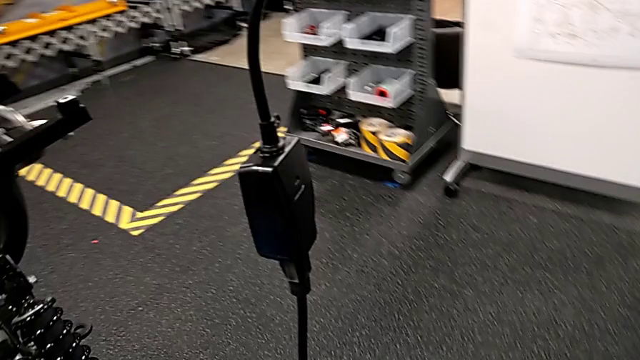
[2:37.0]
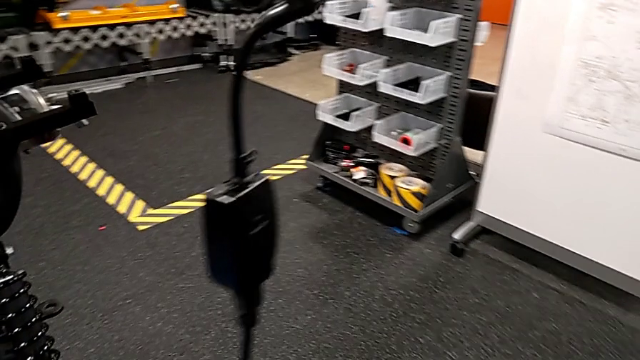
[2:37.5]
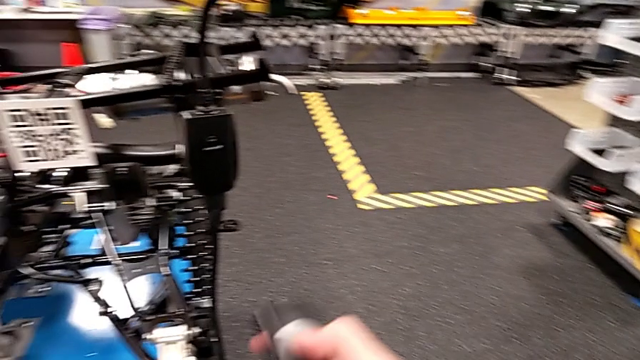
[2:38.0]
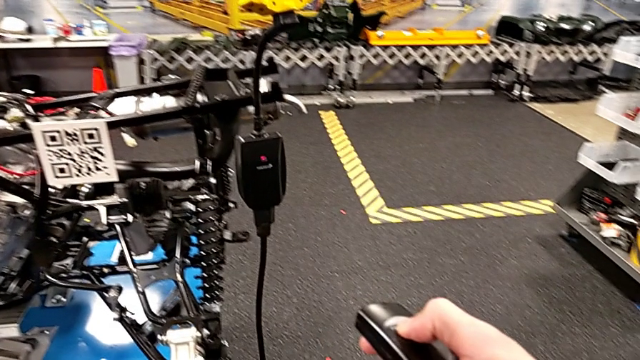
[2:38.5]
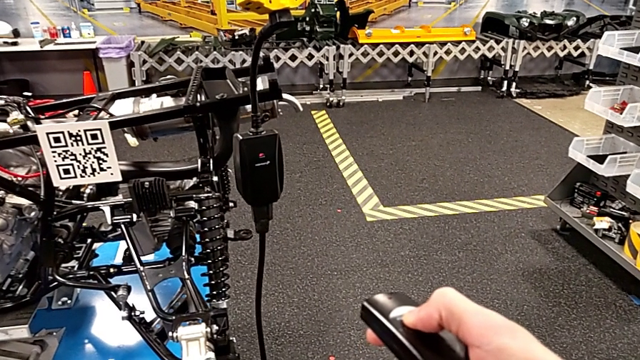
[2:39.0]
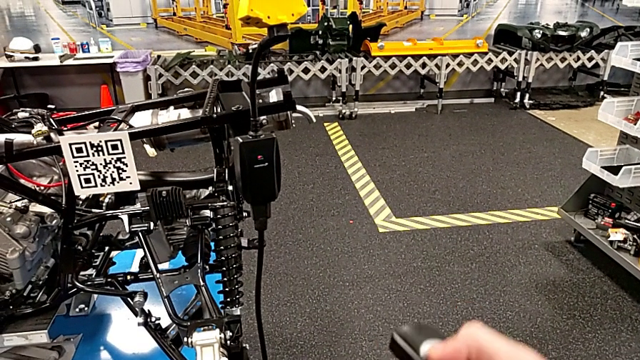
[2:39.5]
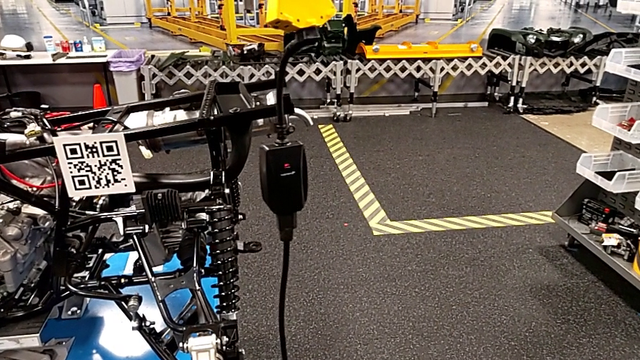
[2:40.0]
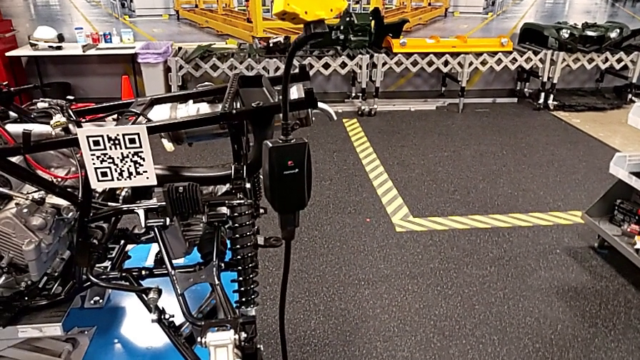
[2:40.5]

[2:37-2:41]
The camera wearer is pressing a button from the black box. They press the quality control bench.

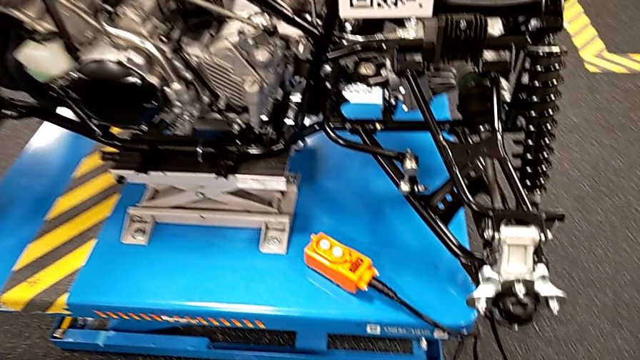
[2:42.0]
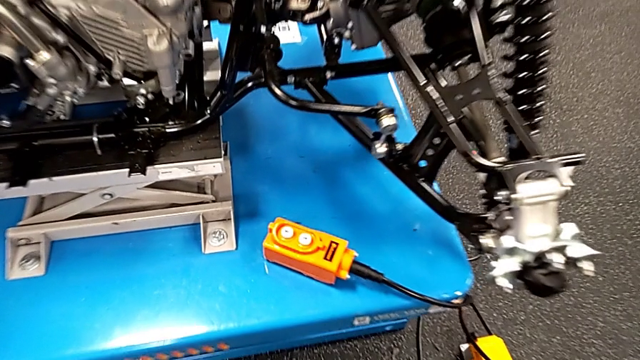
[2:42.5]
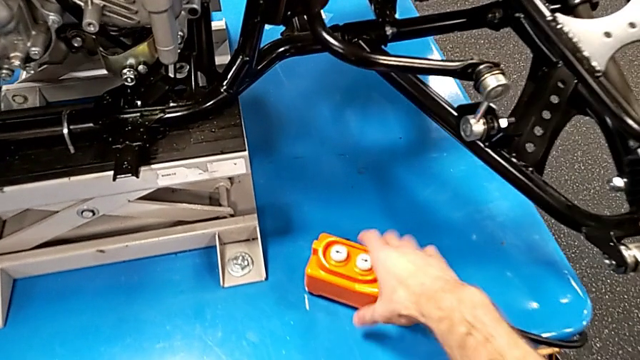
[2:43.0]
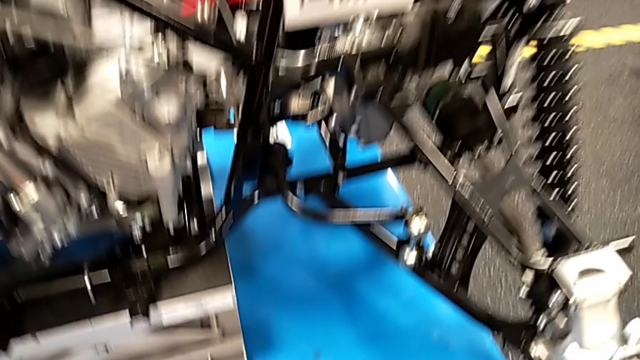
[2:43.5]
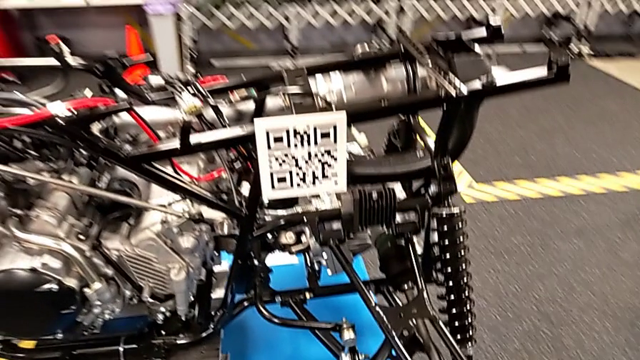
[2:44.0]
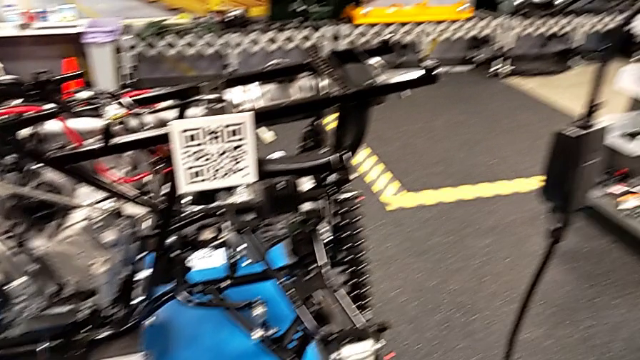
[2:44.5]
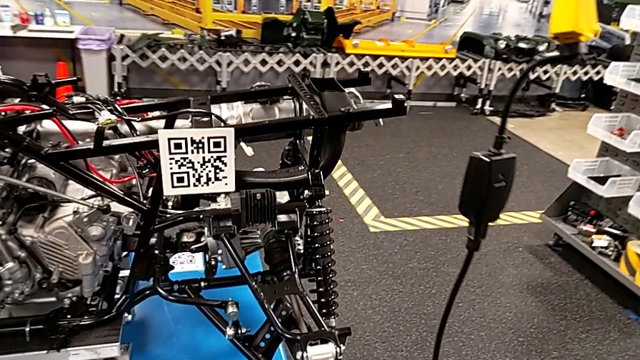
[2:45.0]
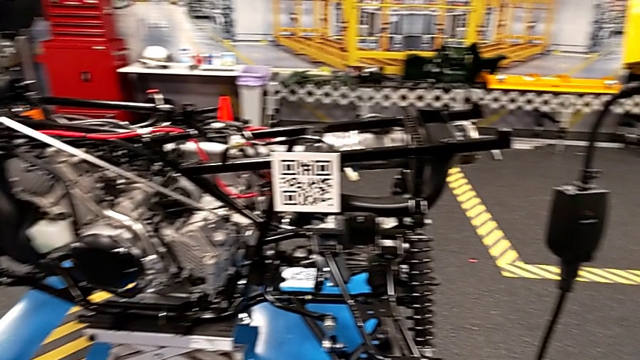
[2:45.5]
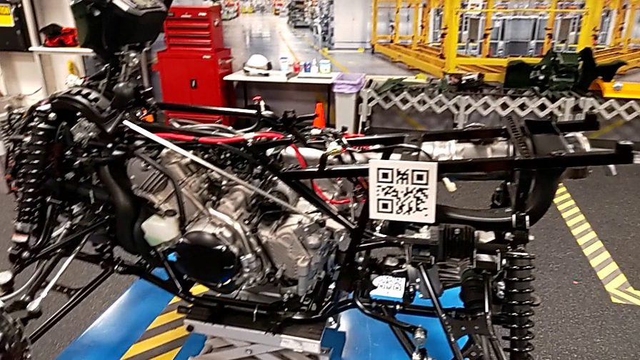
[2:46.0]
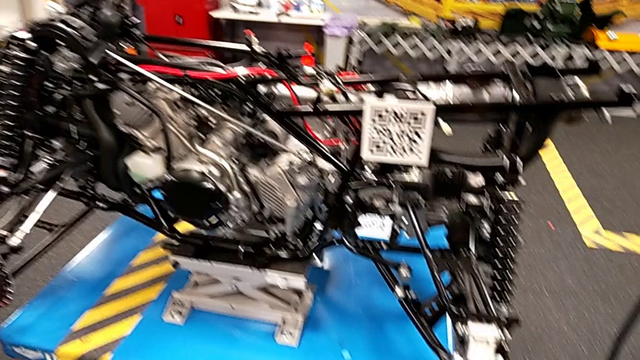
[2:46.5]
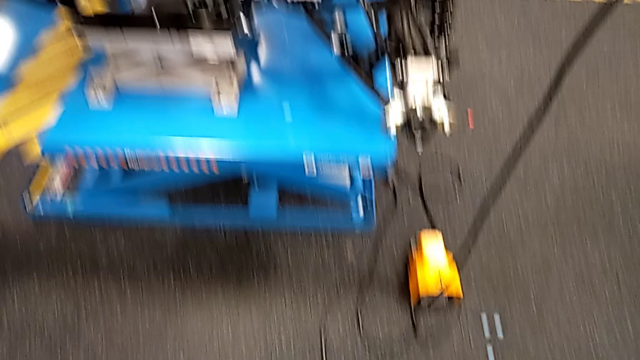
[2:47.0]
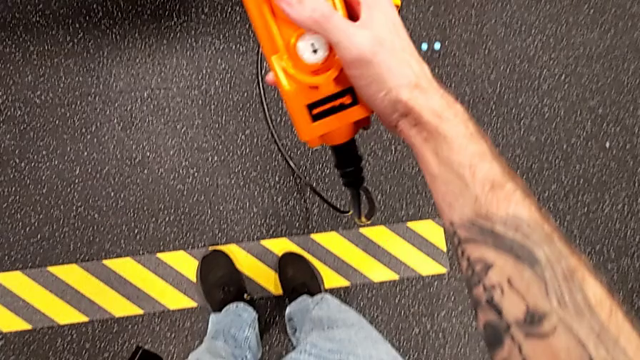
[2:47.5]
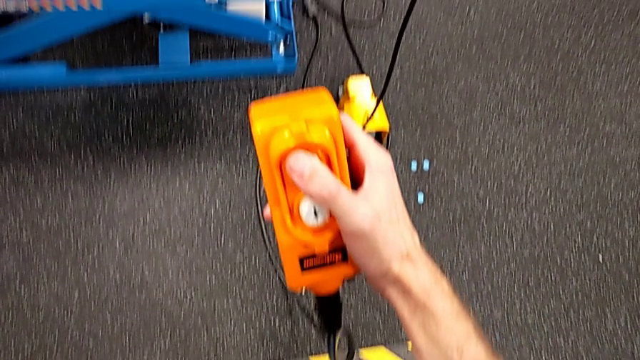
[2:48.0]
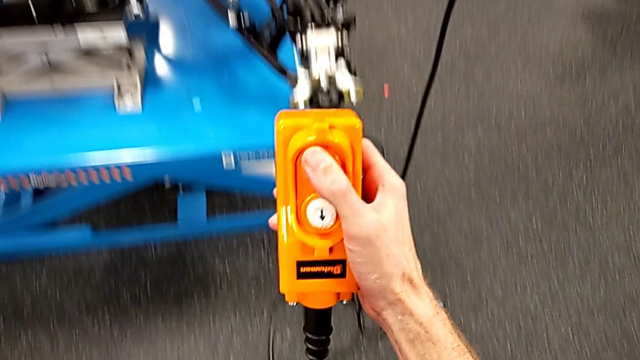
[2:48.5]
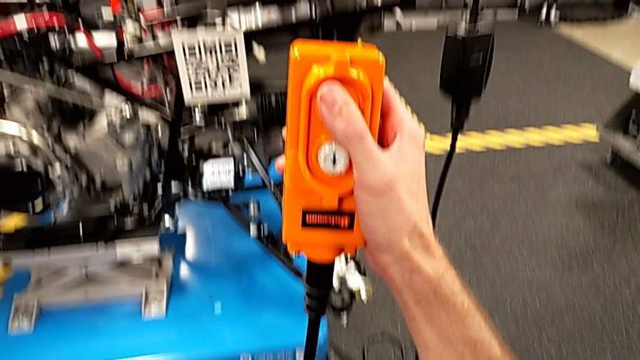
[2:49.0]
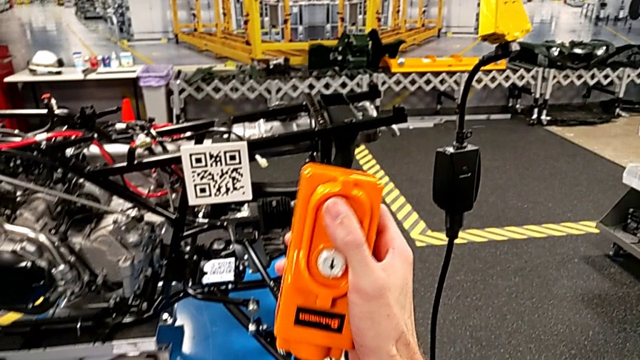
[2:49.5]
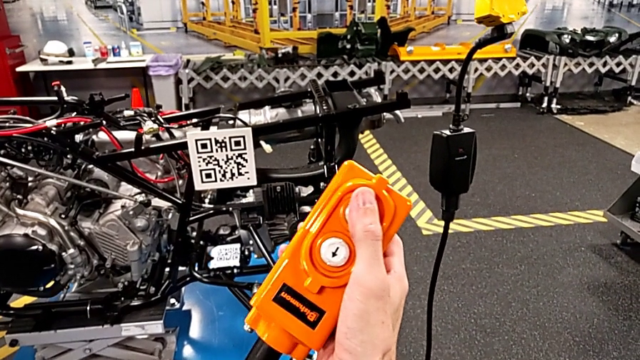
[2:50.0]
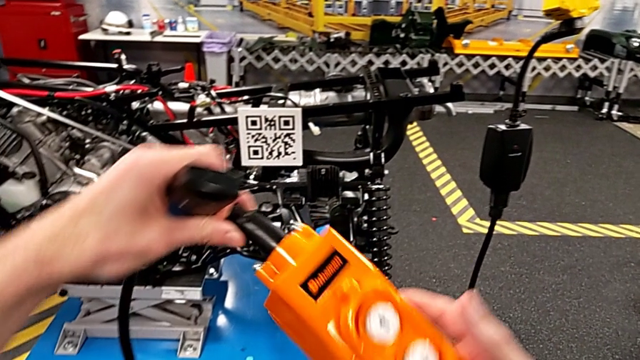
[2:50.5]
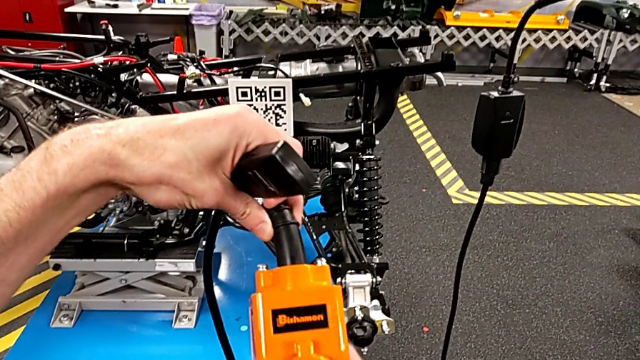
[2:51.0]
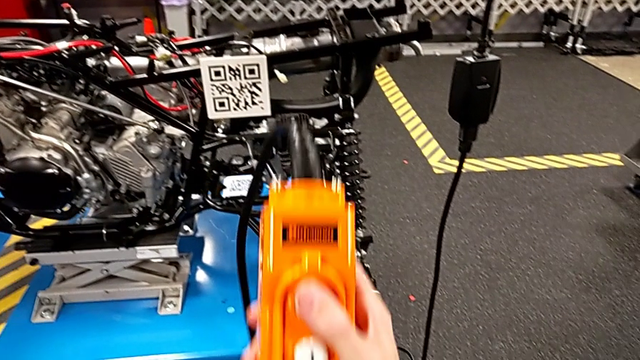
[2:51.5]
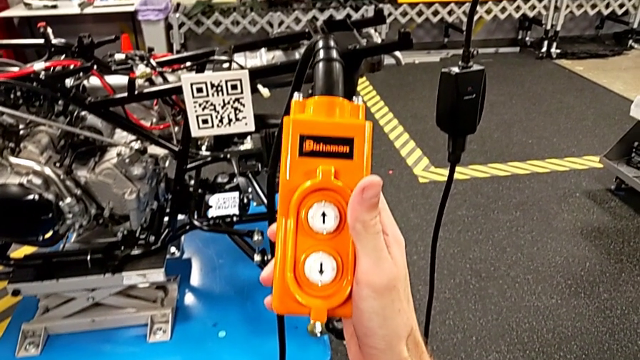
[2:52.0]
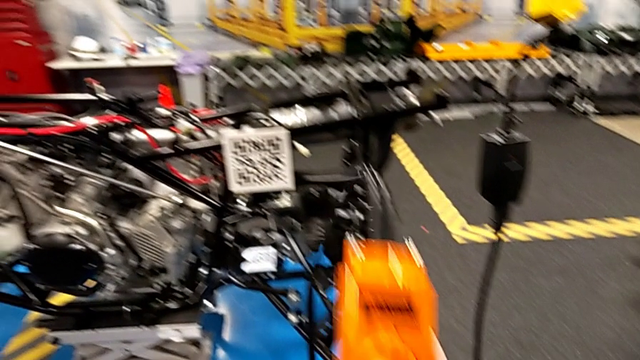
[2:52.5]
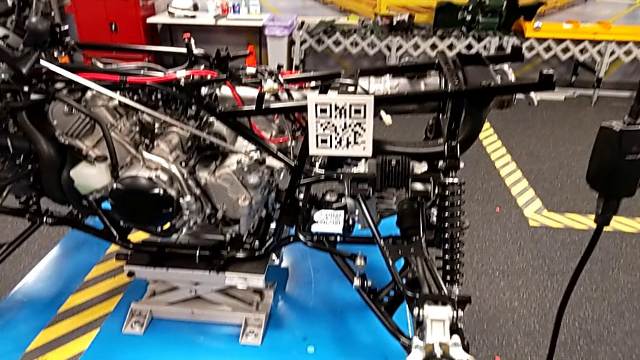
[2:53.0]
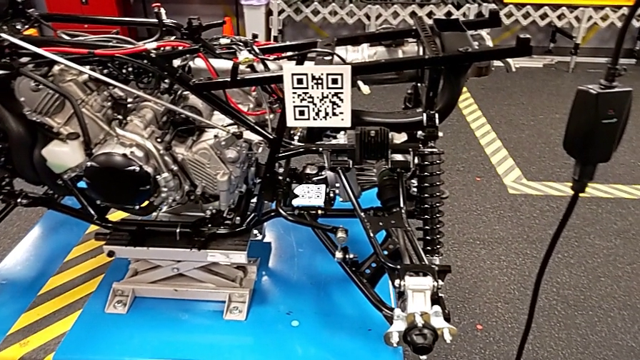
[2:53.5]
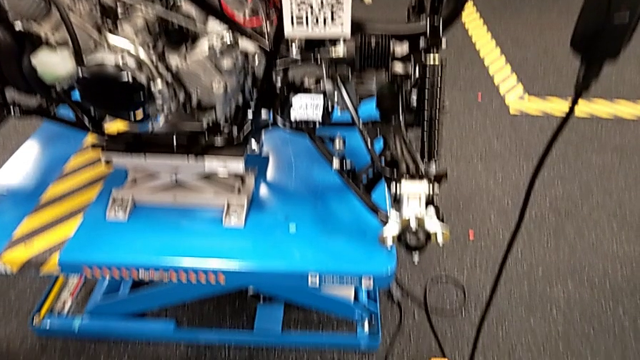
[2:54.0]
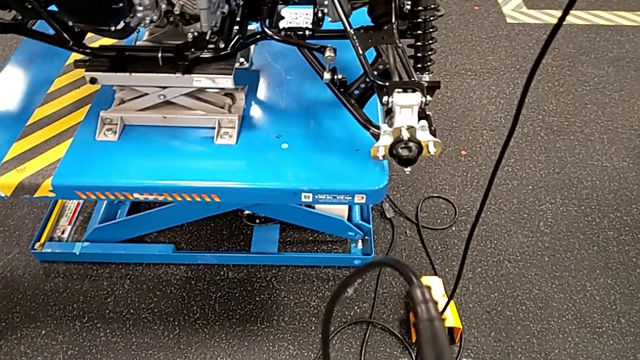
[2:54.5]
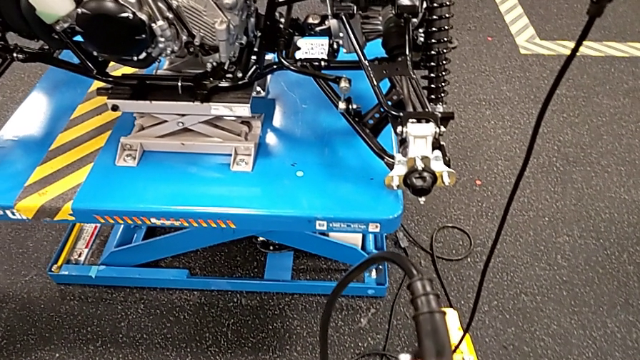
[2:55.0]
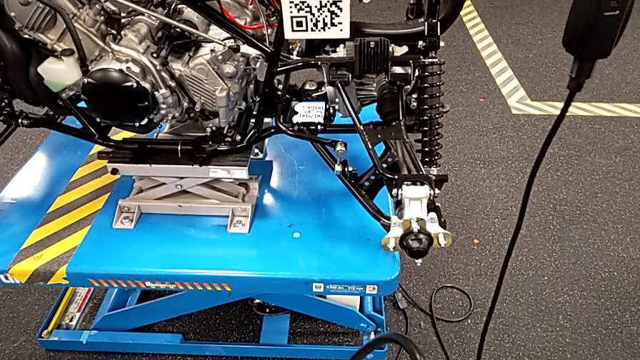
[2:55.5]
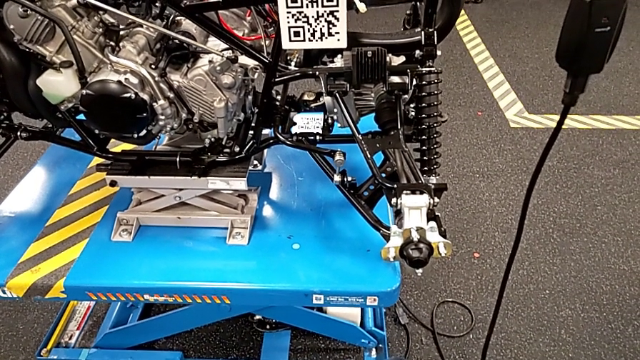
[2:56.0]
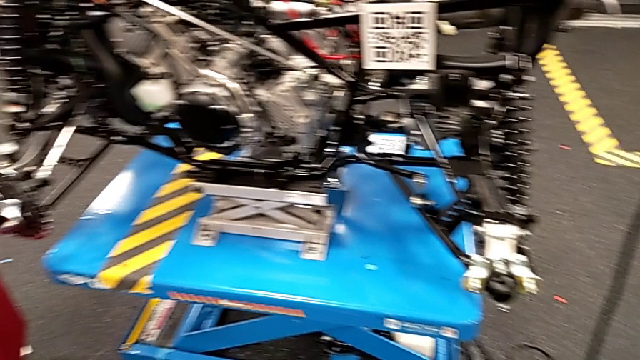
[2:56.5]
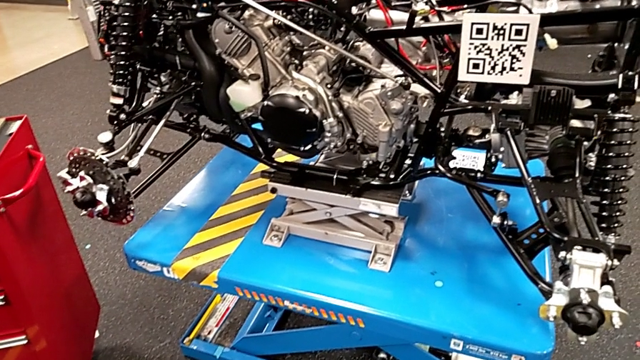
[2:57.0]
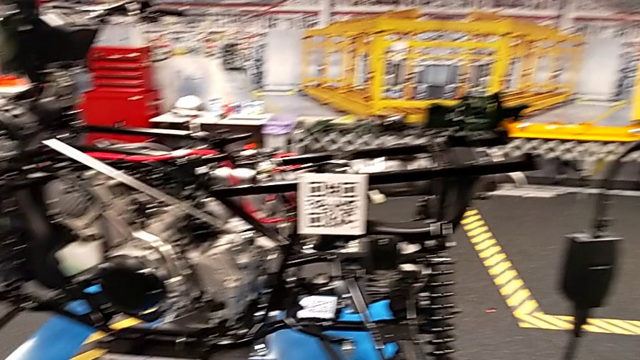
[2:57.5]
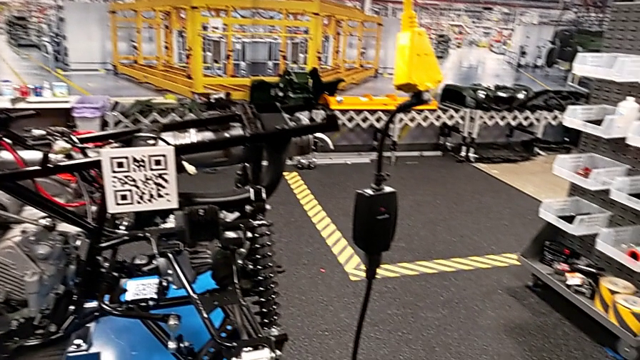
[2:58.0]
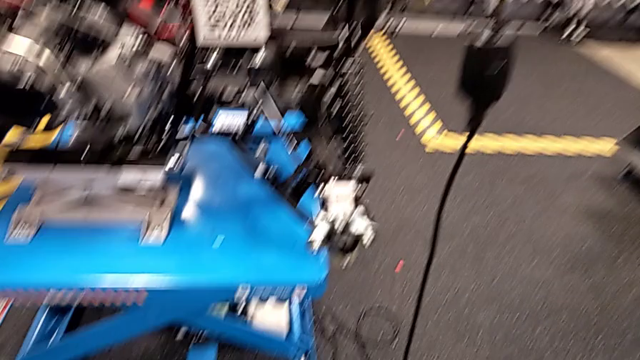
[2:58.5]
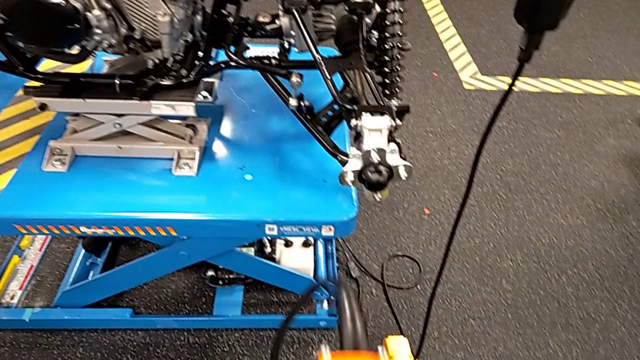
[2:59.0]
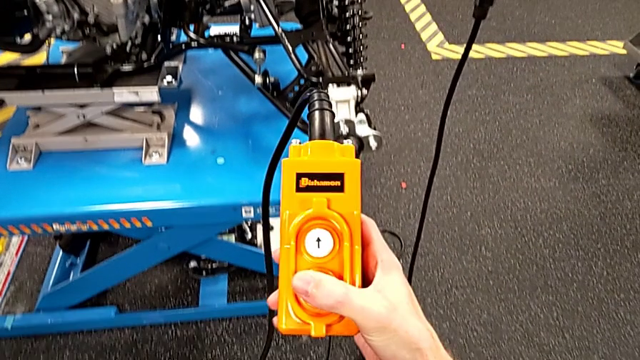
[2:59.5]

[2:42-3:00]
The camera wearer is grabbing an orange controller to lift and lower the ATV. They grab the orange remote, wrongly hold it, rotate it, hold it and press the button up.
